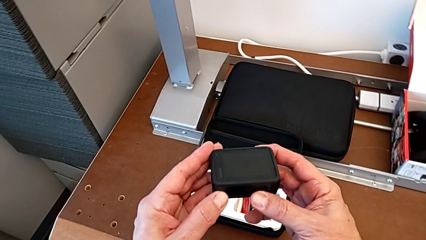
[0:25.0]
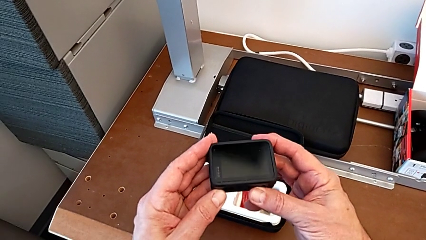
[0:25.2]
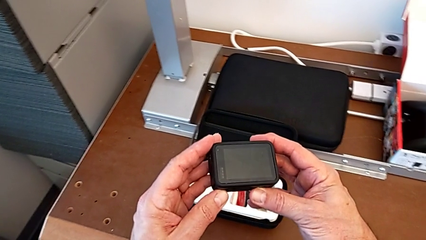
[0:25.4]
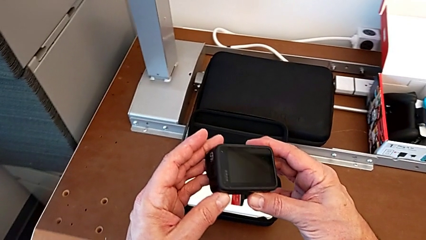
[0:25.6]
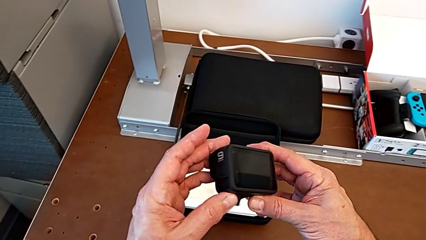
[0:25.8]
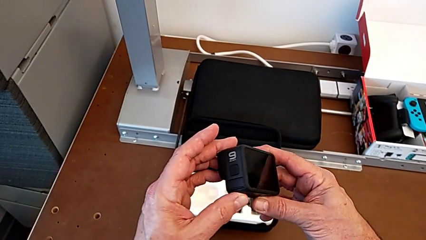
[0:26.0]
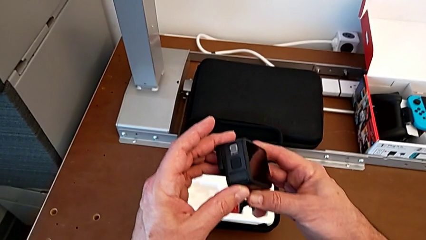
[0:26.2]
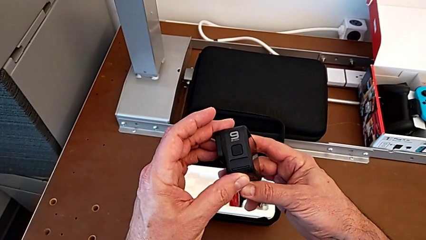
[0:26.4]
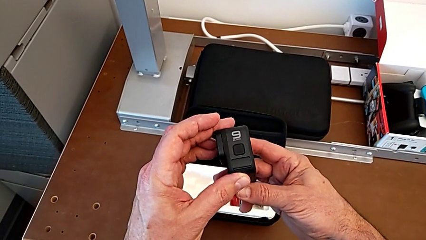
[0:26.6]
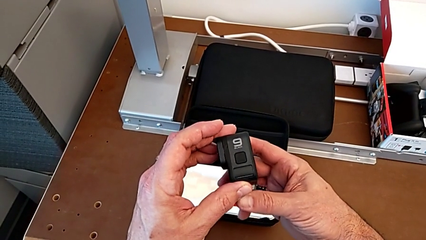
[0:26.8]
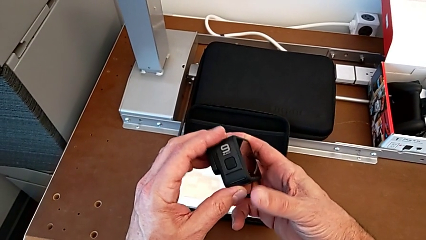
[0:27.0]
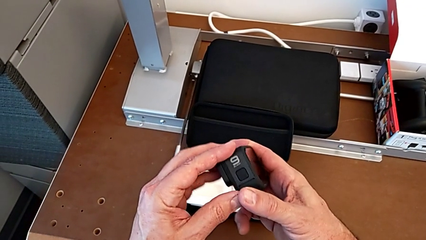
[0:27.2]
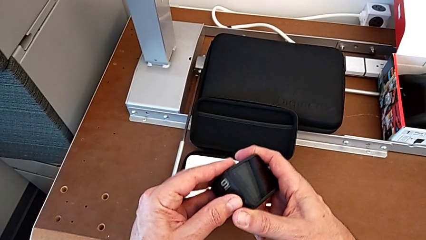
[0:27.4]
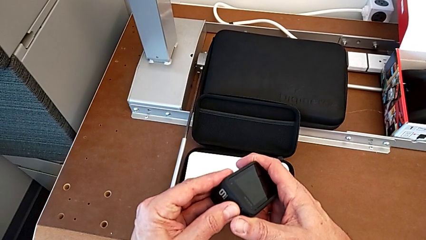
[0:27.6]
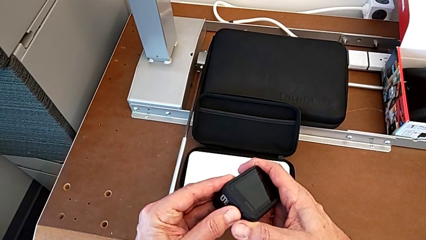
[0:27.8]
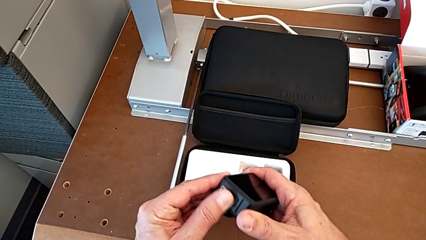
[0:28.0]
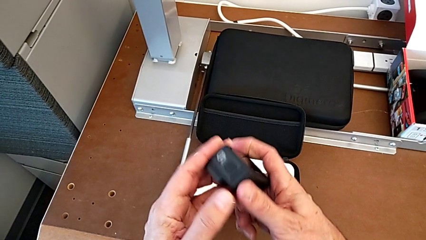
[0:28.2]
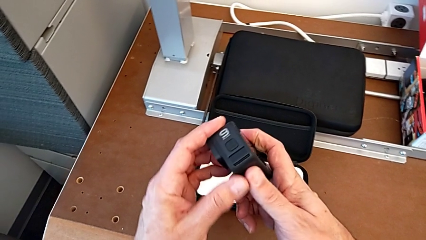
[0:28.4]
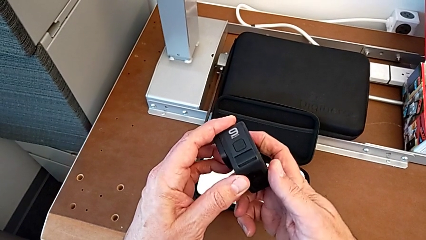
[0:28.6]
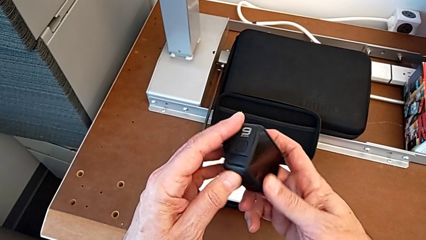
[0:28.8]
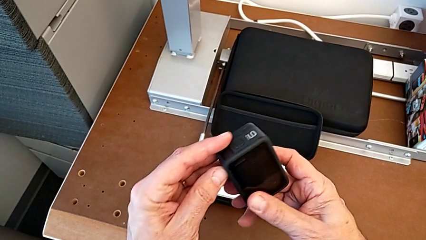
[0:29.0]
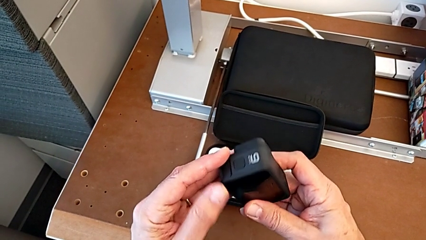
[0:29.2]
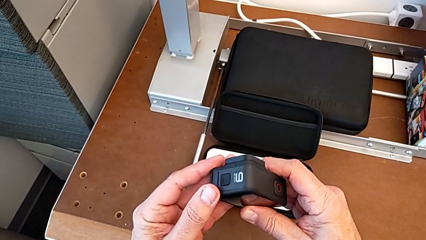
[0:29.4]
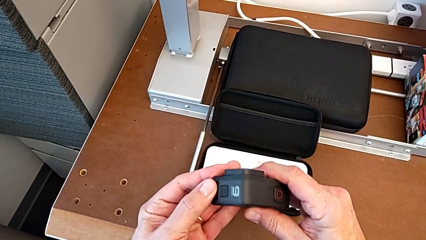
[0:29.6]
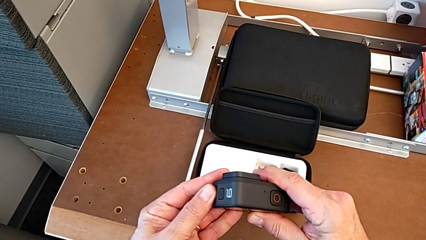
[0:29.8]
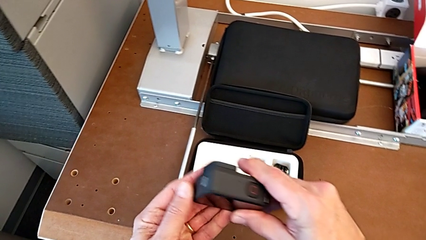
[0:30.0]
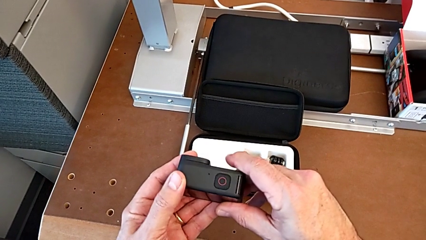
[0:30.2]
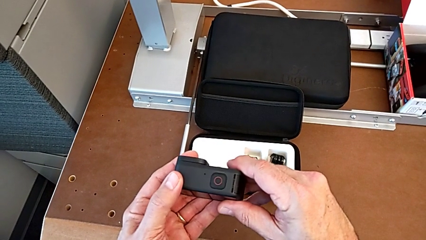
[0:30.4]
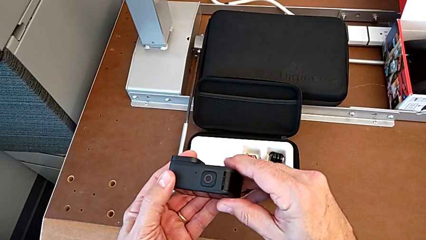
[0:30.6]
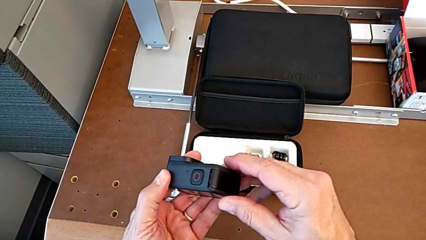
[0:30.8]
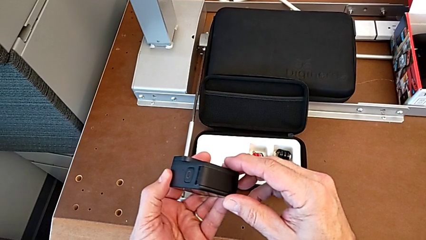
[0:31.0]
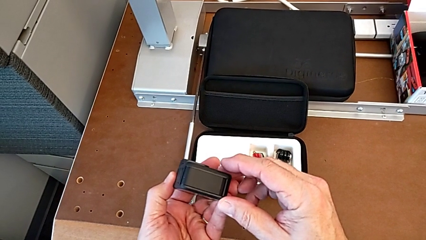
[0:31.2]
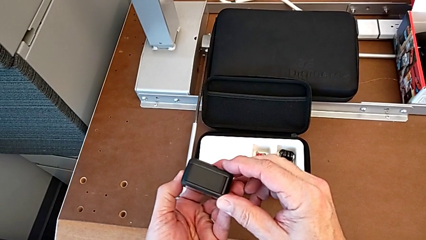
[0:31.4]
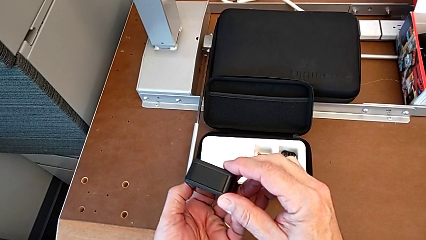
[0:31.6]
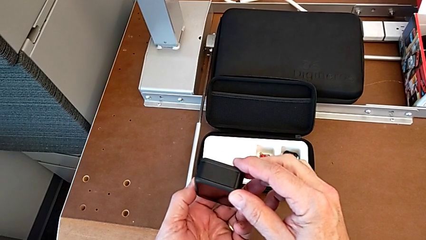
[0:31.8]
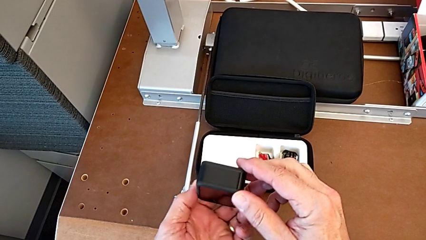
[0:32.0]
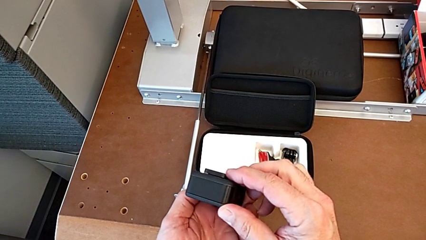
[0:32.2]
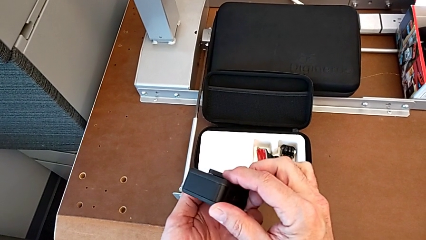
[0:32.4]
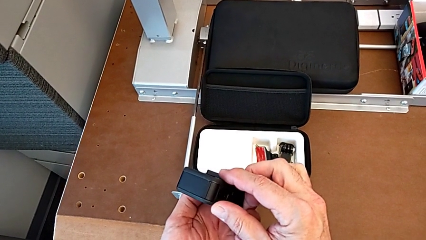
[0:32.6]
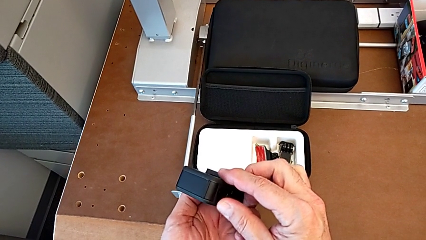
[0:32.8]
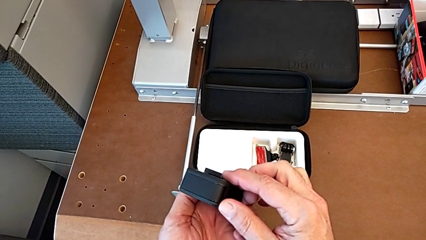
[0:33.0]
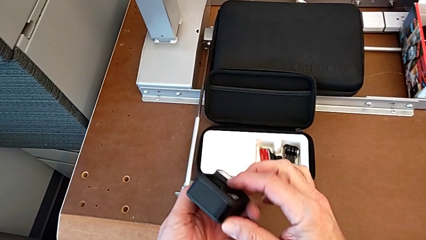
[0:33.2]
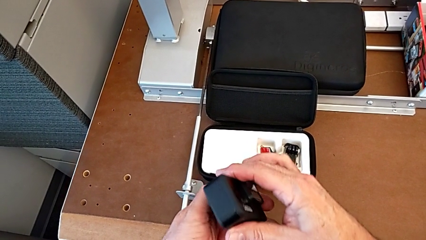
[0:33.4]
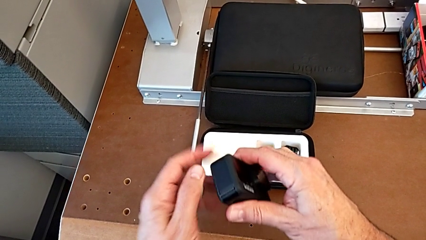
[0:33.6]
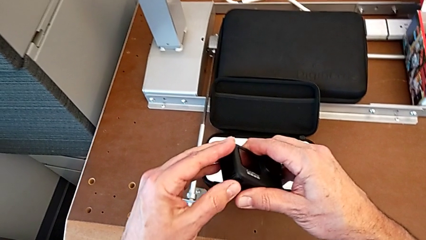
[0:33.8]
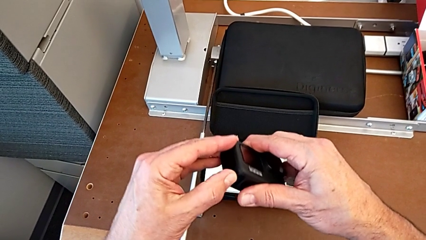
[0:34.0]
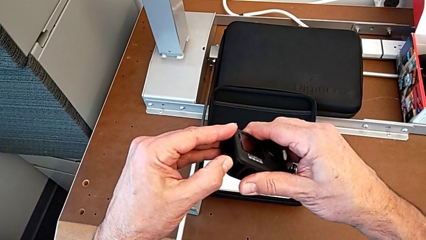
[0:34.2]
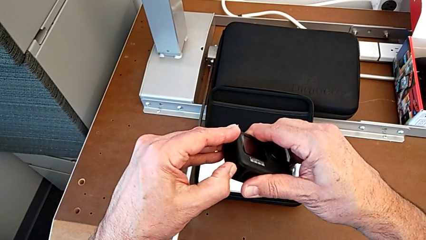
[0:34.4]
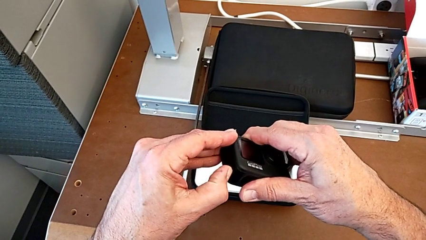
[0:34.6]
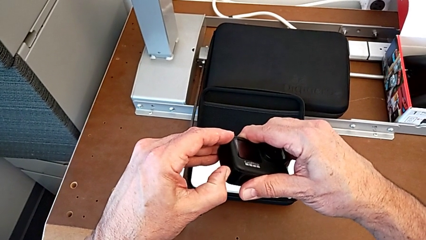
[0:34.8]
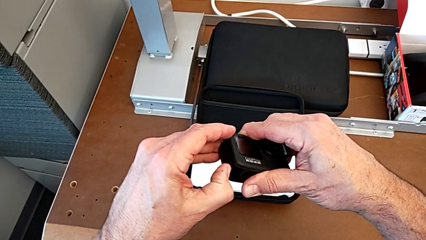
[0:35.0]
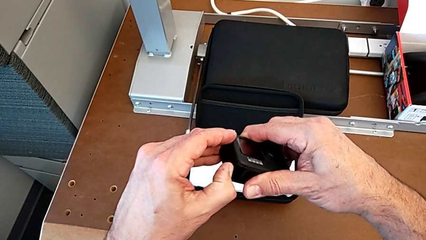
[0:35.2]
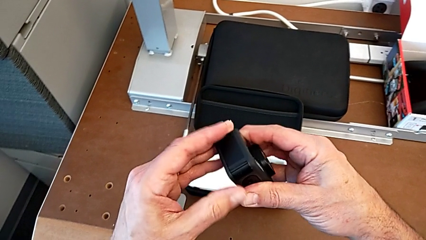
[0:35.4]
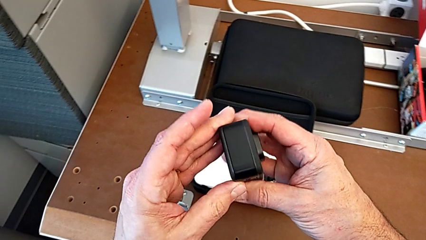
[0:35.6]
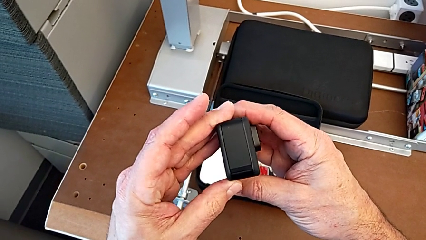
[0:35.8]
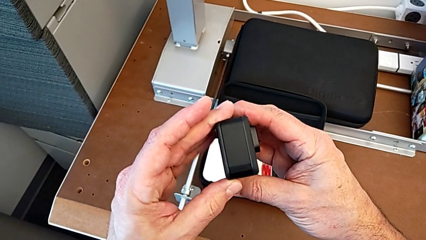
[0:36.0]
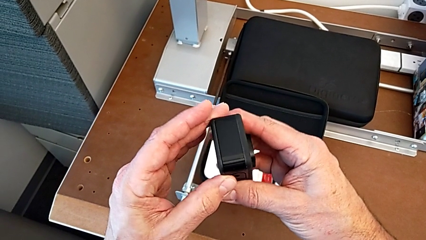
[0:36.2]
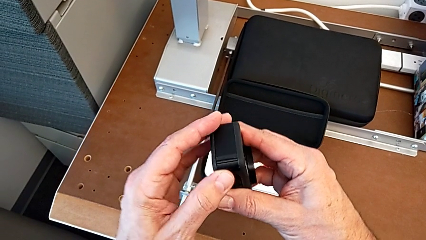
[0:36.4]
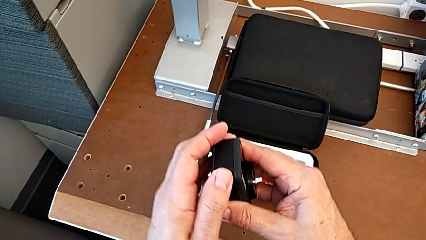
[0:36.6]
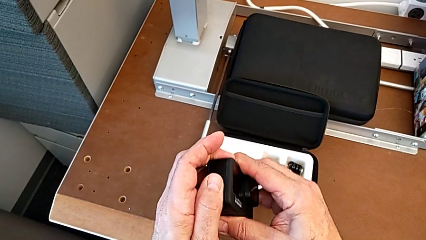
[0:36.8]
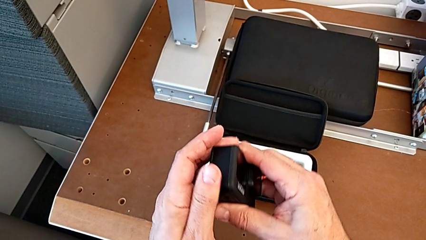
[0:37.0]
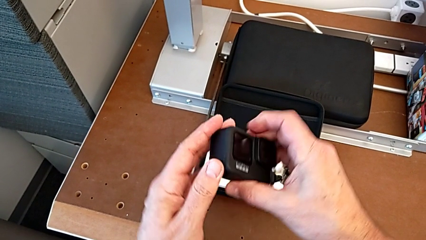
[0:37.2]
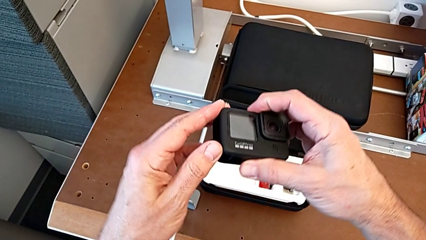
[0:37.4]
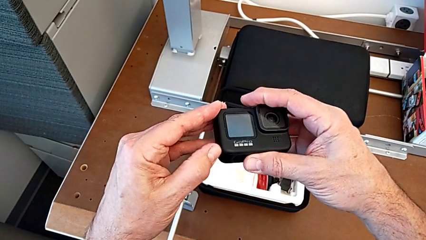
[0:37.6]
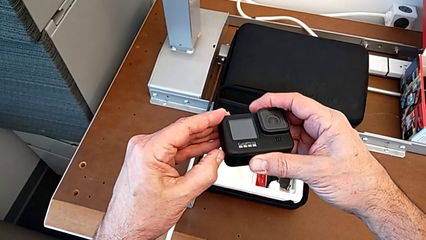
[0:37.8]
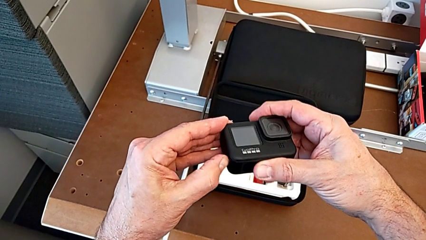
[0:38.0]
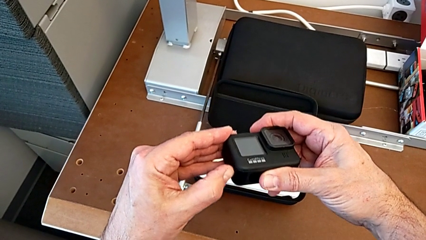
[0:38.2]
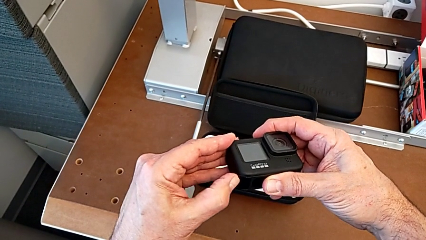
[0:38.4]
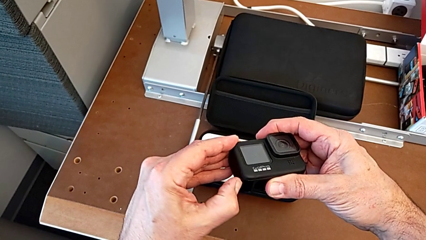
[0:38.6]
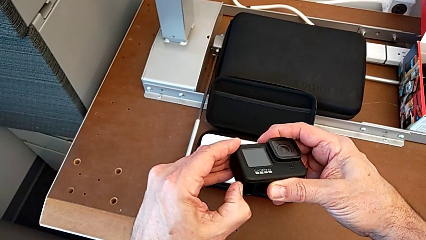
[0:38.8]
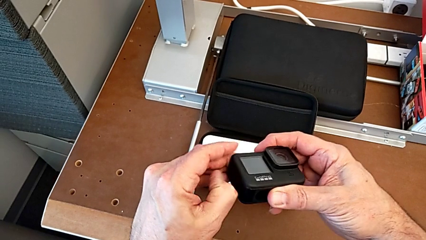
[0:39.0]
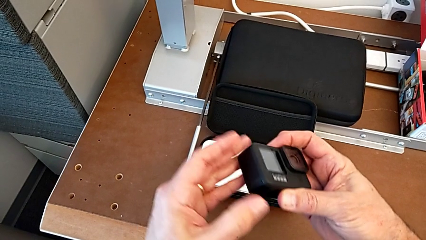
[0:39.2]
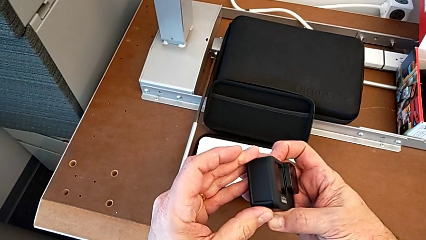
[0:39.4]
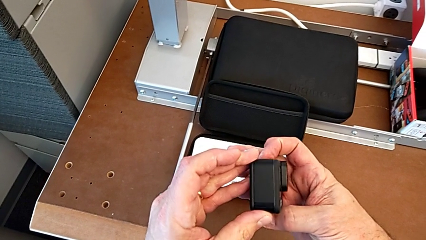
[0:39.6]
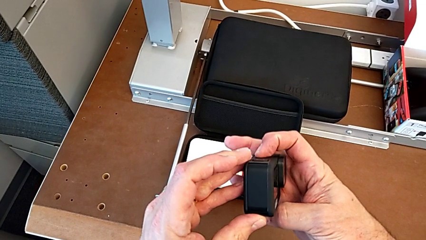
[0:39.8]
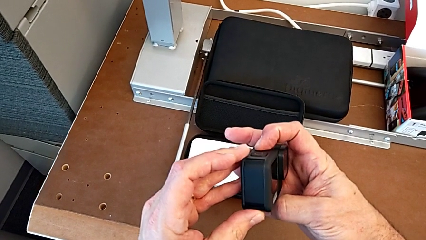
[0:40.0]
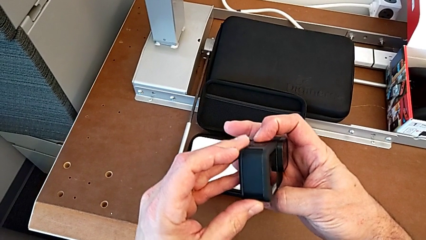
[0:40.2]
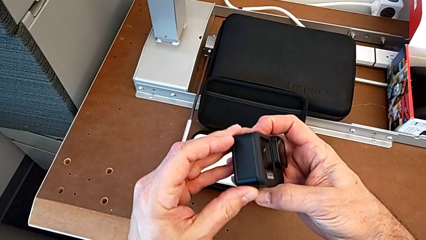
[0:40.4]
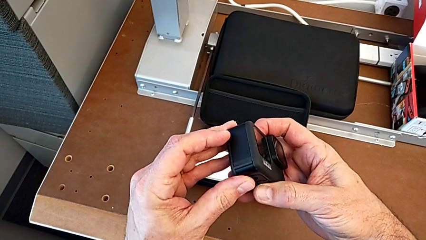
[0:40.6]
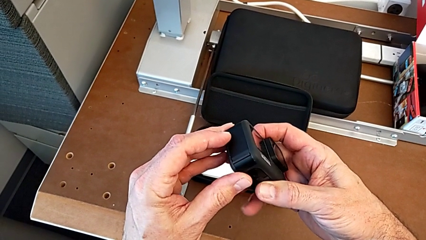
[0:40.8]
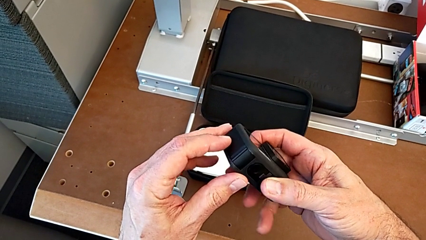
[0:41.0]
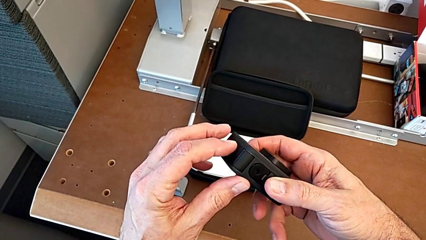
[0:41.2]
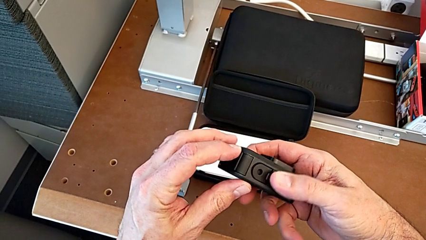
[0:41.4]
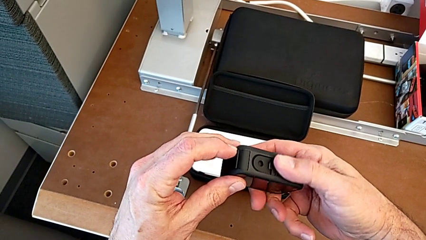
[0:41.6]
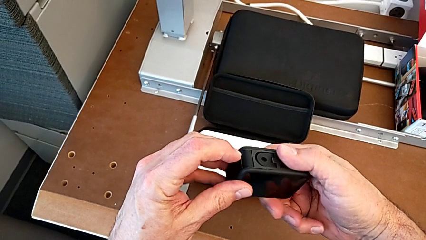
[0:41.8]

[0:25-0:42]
The camera wearer is removing the battery of the GoPro. They wrongly press the left button, pressing the wrong side of the GoPro, inspect the GoPro, wrongly open the battery door, not opening the battery door, inspect the GoPro and wrongly open the battery door, holding the battery box wrong.
